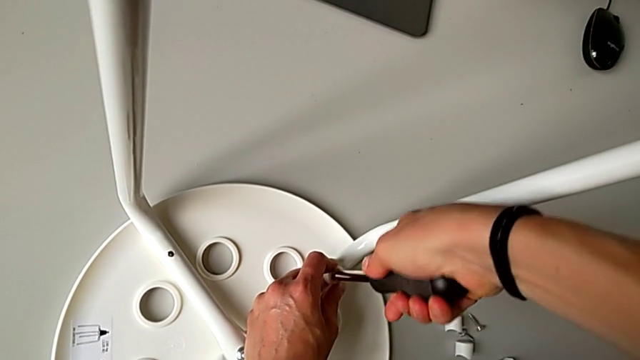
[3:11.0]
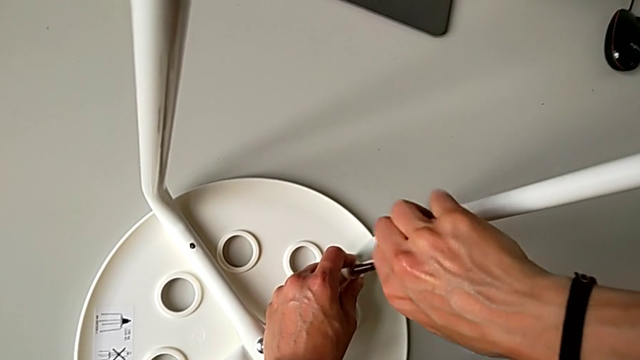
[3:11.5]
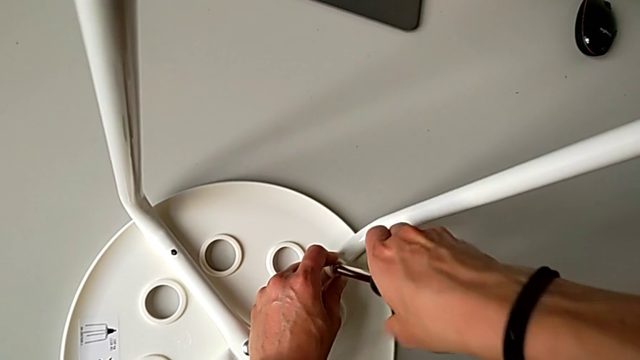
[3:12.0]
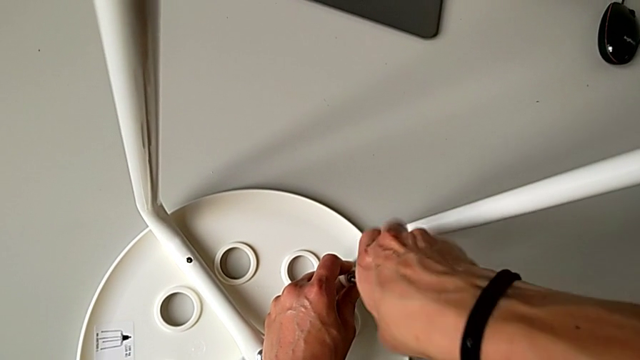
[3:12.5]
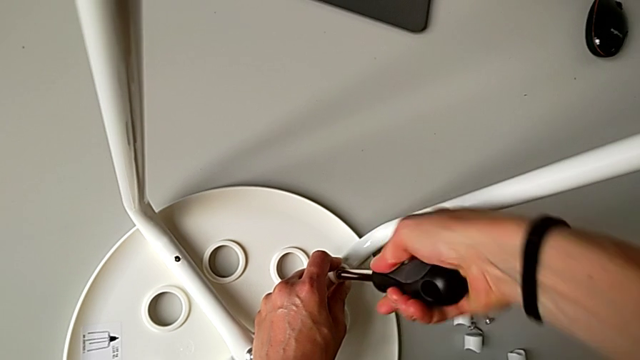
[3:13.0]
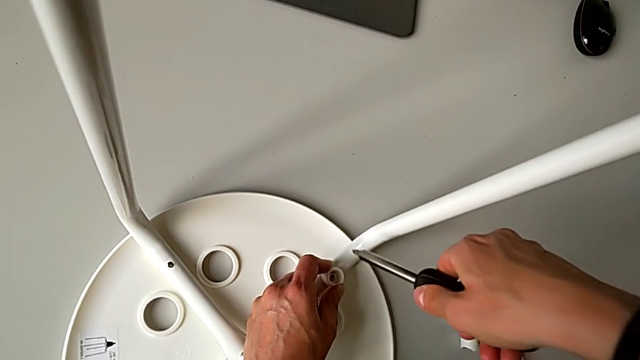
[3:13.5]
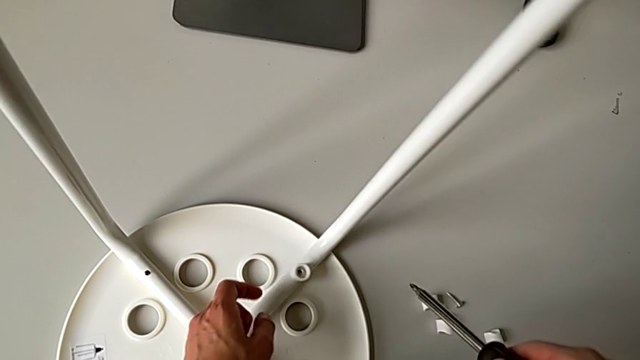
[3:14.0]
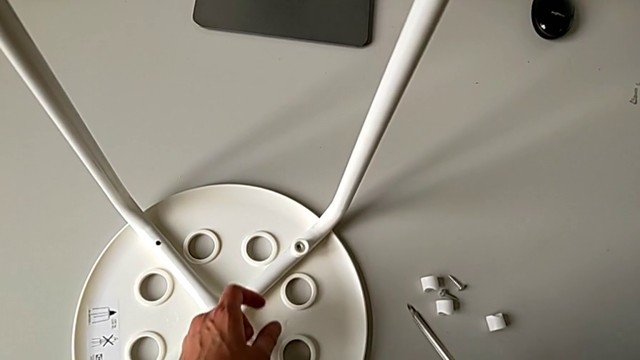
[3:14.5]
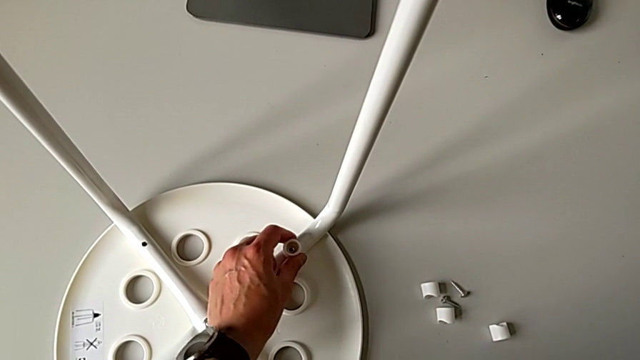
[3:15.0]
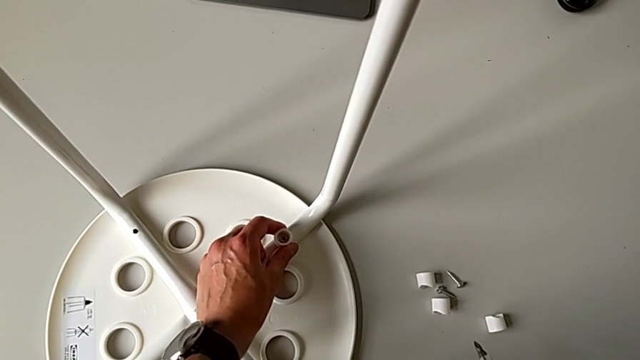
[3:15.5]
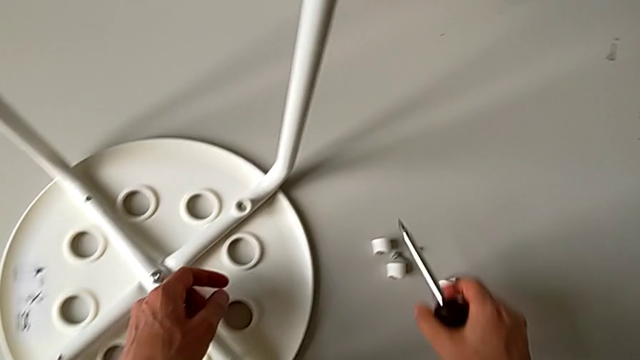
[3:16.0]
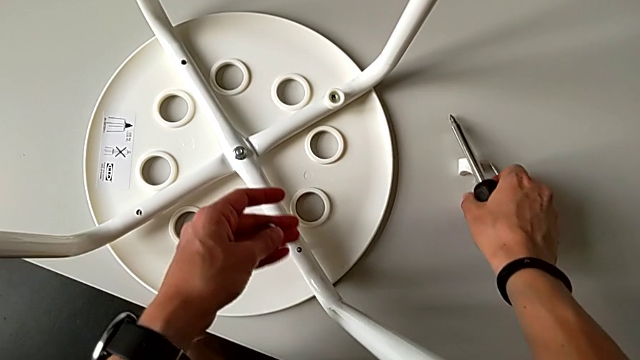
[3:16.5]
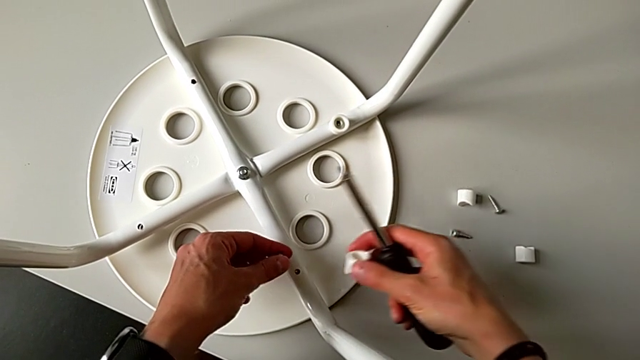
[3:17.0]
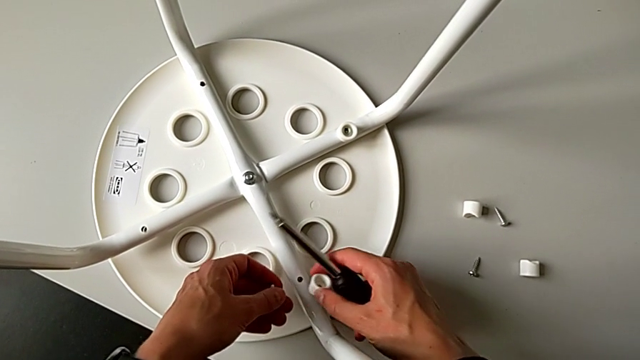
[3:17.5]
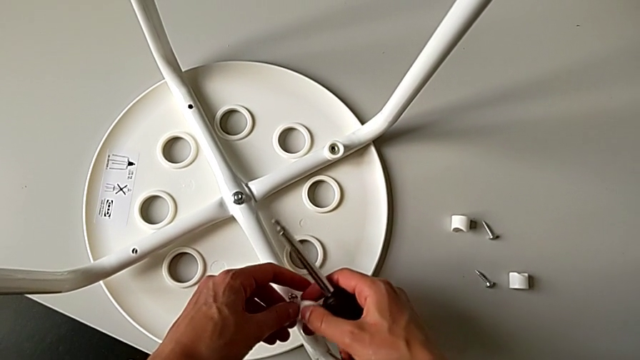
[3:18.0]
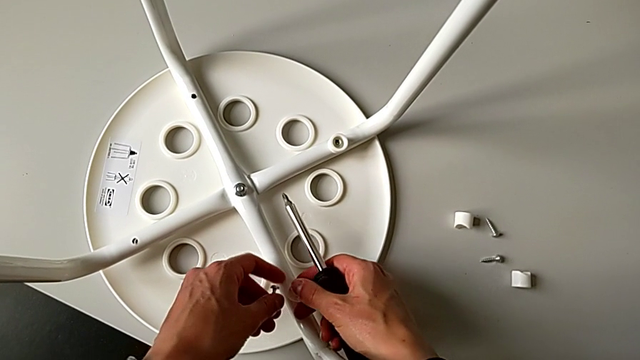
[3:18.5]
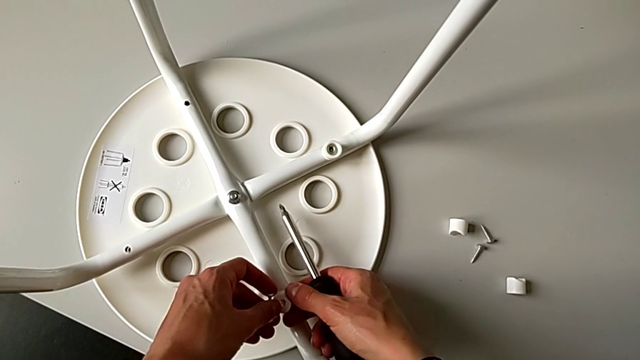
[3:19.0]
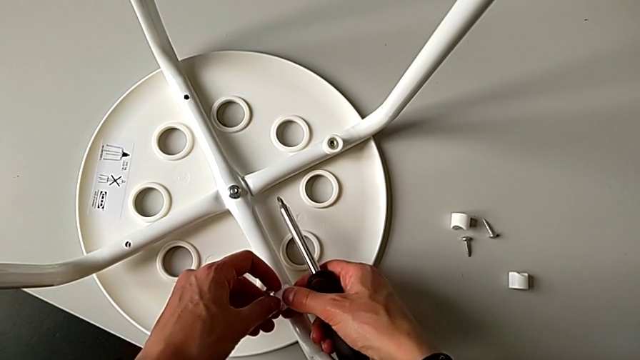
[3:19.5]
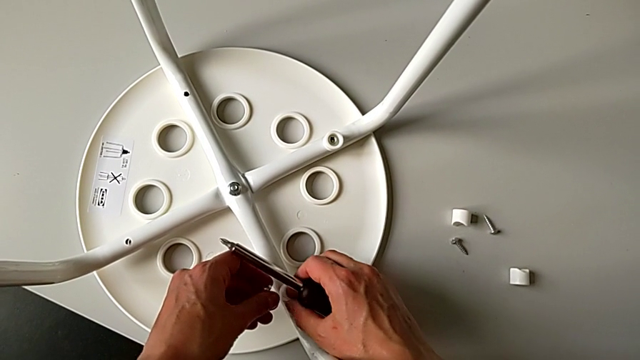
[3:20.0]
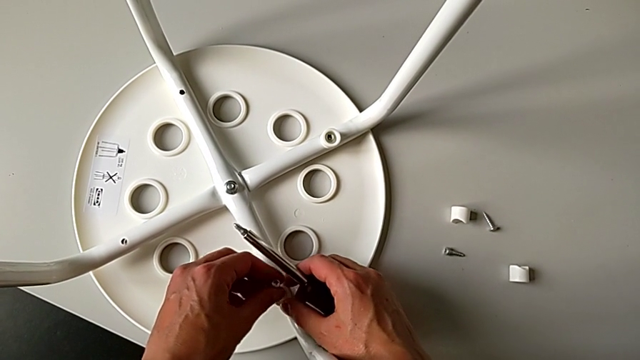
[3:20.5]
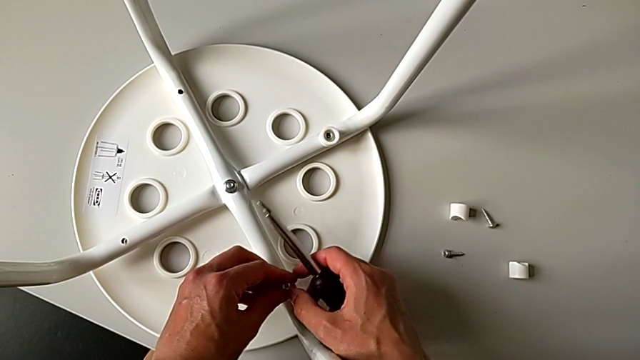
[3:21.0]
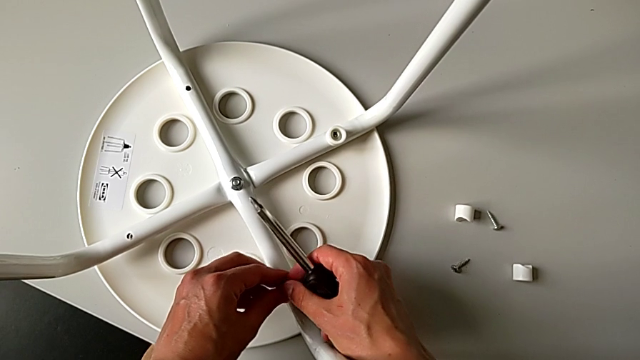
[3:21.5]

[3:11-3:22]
The camera wearer is assembling the legs with the seat. They screw the screw, withdraw the screwdriver, grab the screw, grab the washer and insert it.

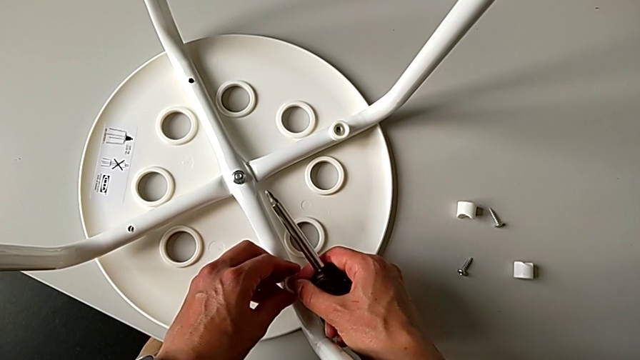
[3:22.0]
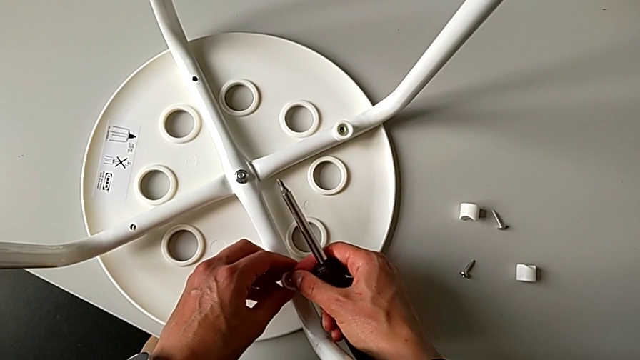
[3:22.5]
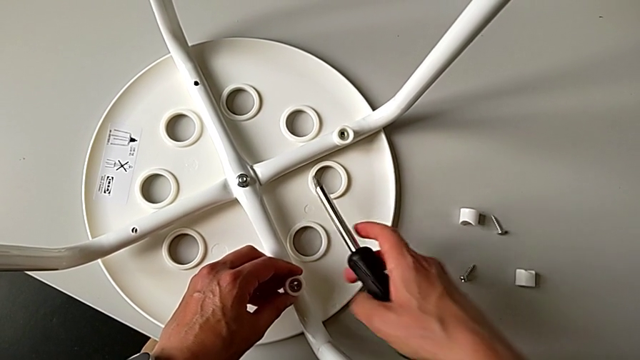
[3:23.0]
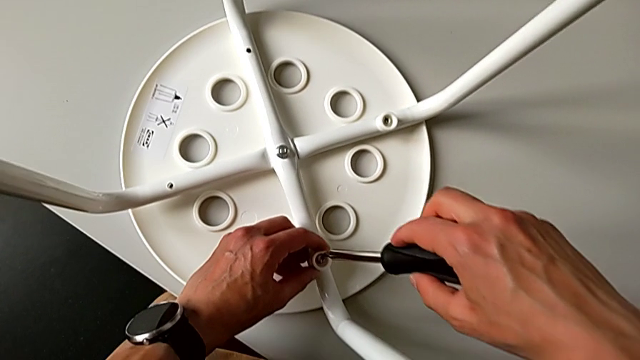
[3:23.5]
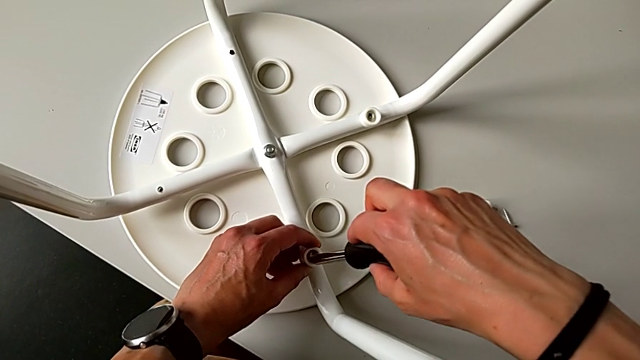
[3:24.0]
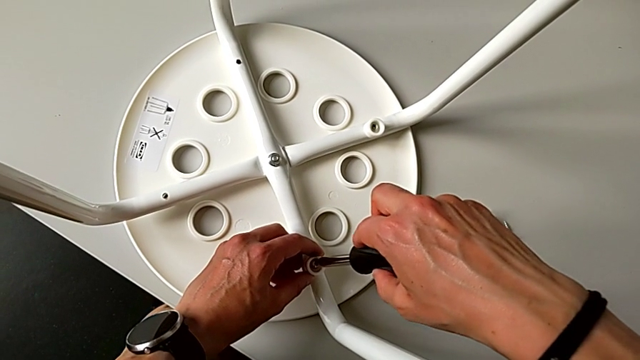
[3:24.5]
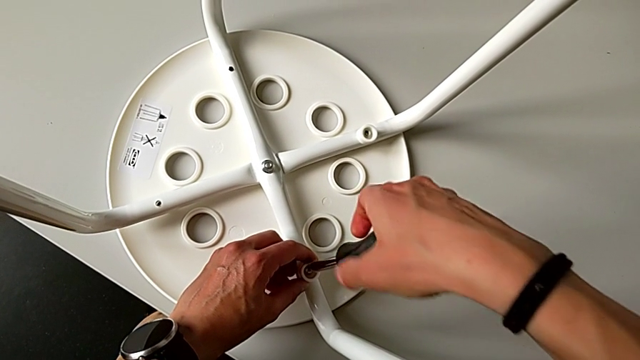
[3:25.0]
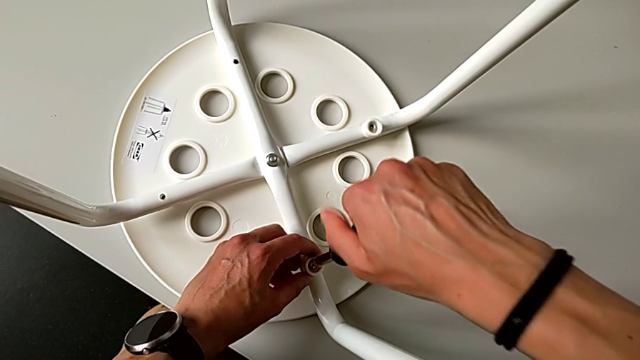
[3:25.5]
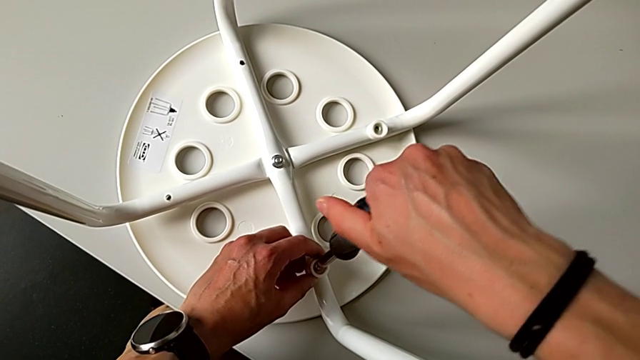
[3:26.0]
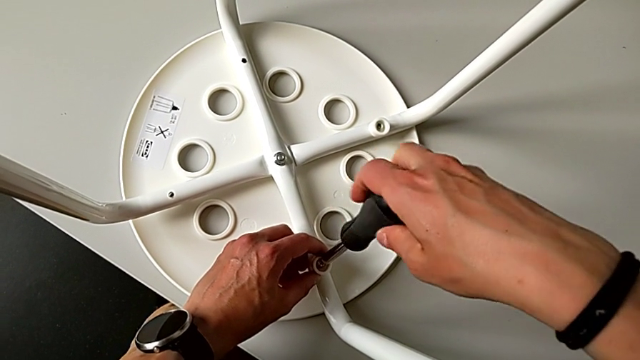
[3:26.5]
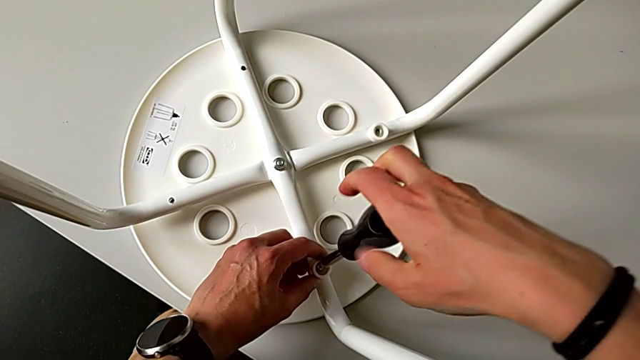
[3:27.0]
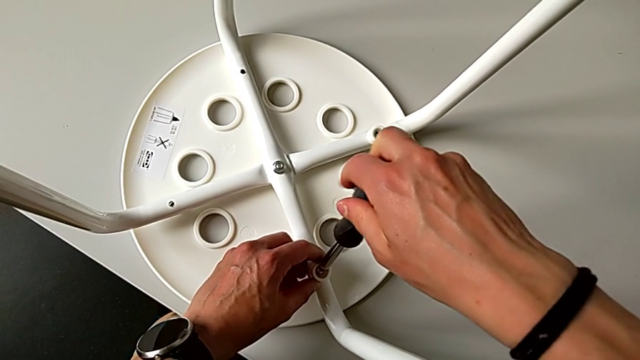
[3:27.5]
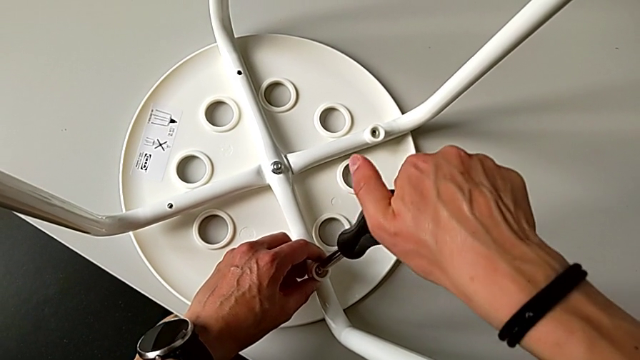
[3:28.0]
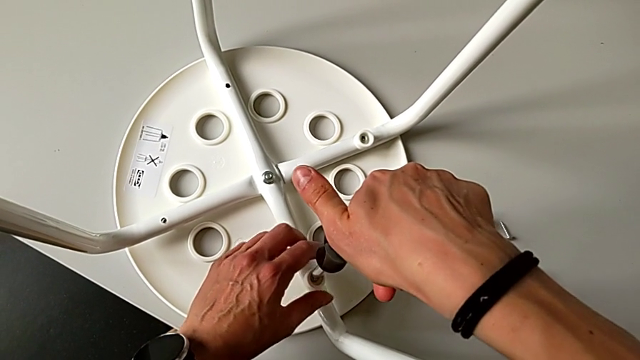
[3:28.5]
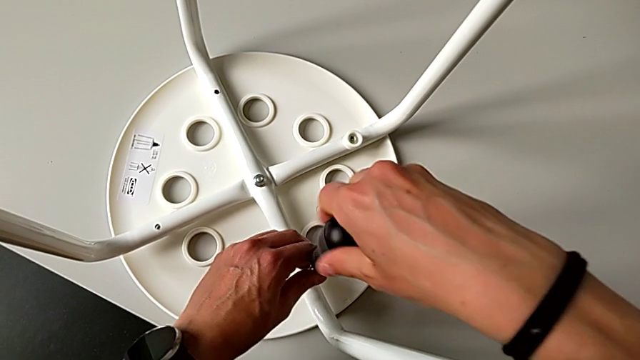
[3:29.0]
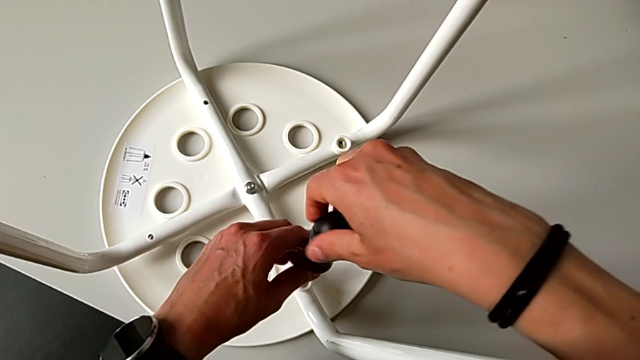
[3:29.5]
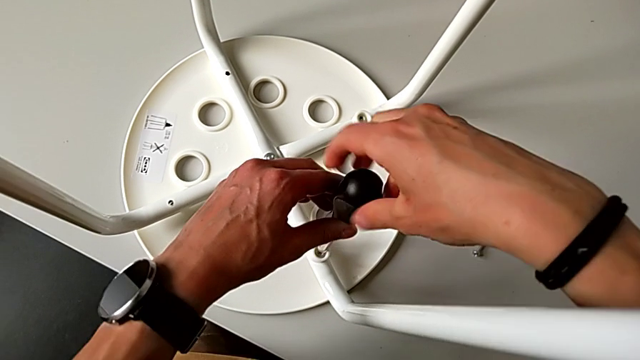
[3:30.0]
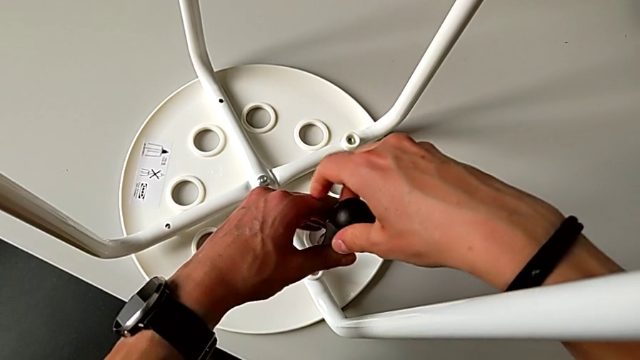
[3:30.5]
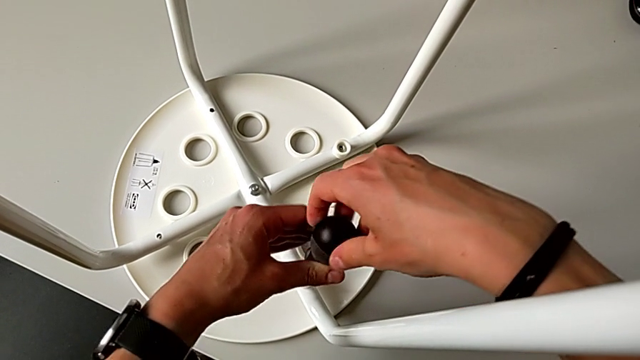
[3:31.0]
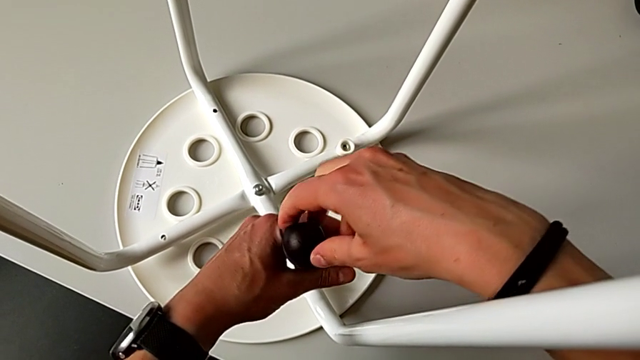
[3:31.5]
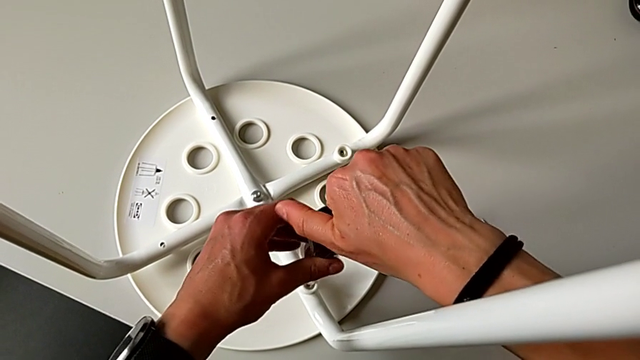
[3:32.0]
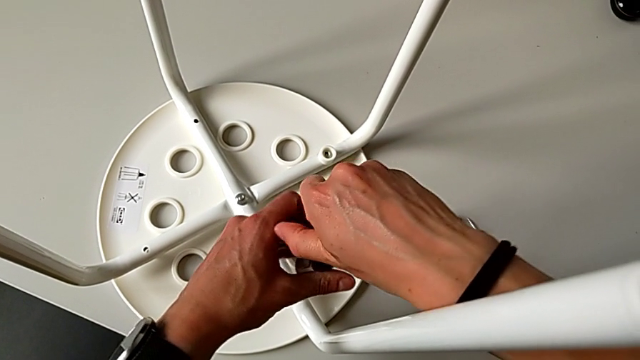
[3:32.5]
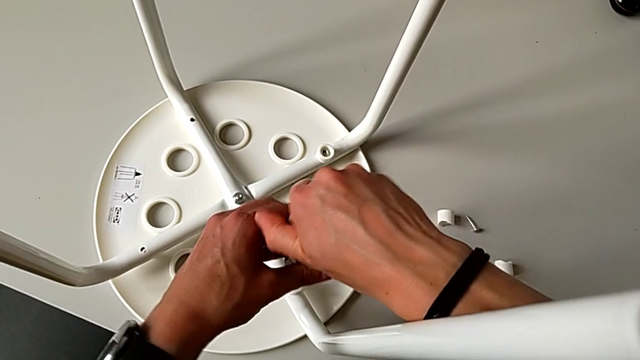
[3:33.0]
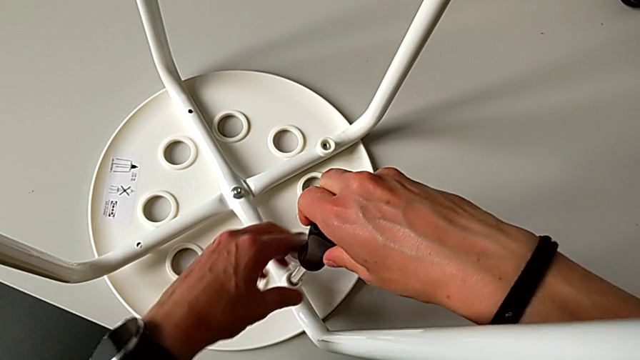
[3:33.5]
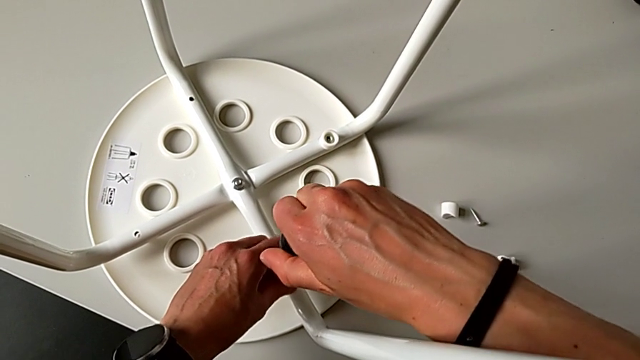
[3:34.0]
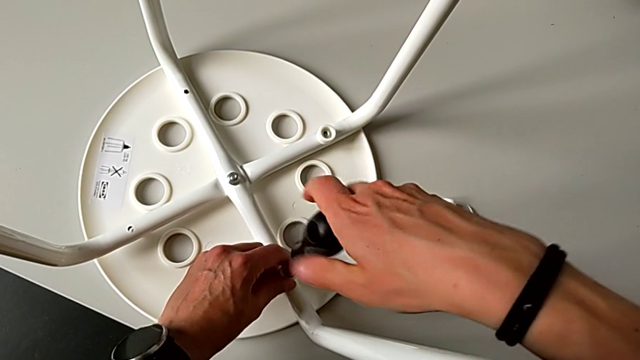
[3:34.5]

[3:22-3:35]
The camera wearer is assembling the legs with the seat. They insert the screw, insert the screwdriver and begin to screw the screw.
